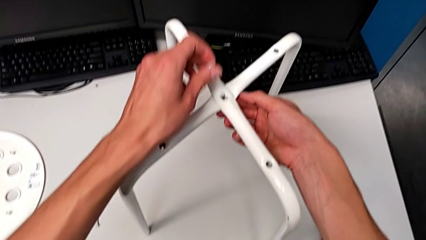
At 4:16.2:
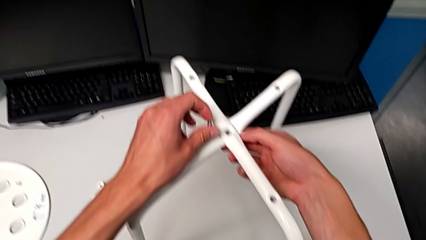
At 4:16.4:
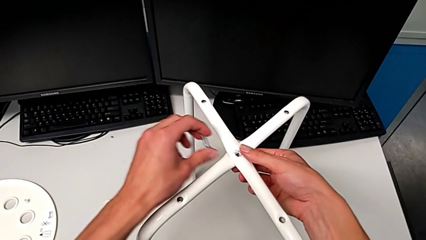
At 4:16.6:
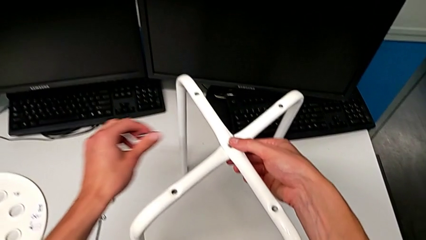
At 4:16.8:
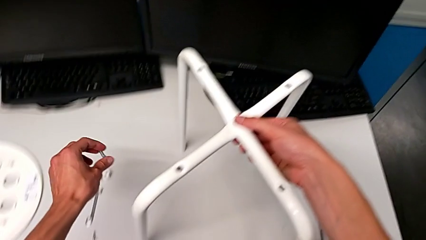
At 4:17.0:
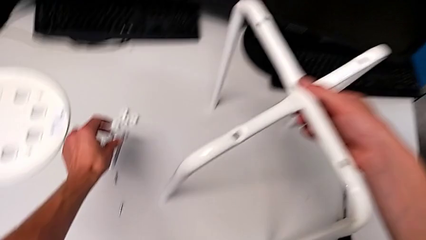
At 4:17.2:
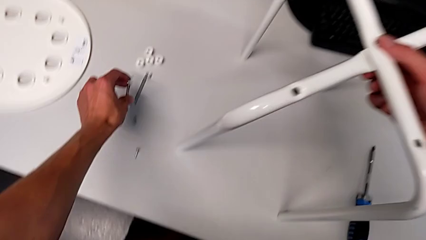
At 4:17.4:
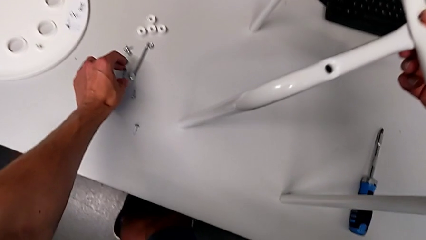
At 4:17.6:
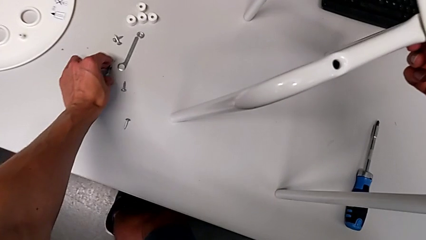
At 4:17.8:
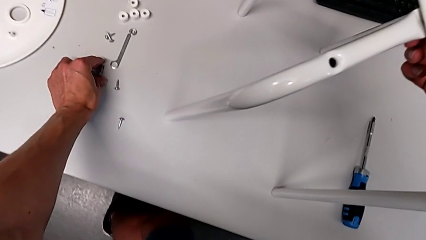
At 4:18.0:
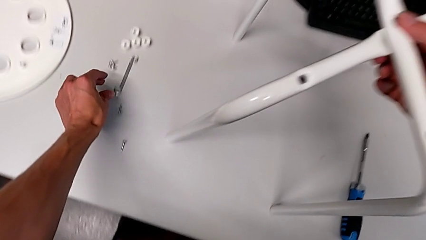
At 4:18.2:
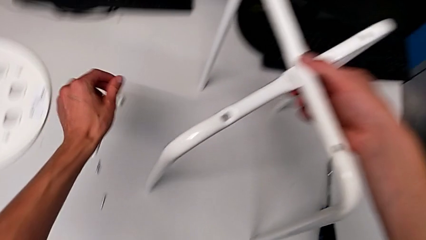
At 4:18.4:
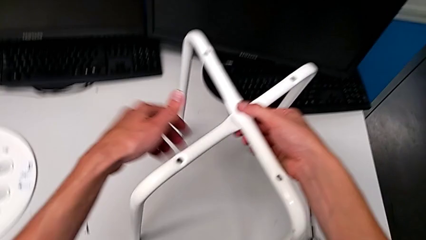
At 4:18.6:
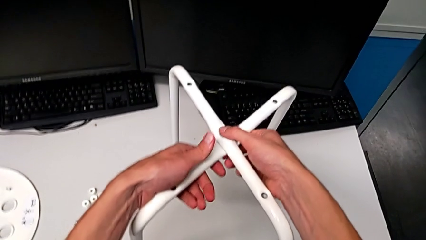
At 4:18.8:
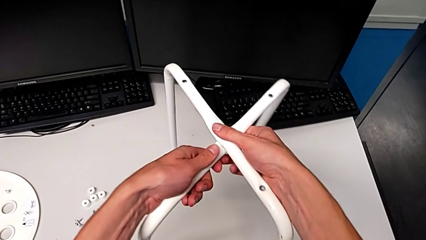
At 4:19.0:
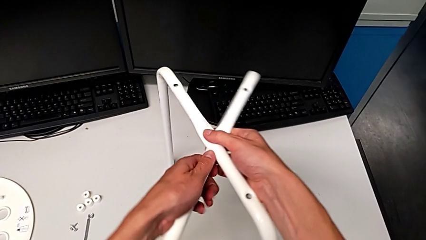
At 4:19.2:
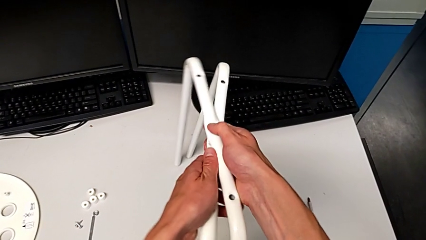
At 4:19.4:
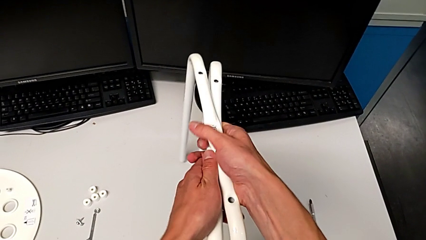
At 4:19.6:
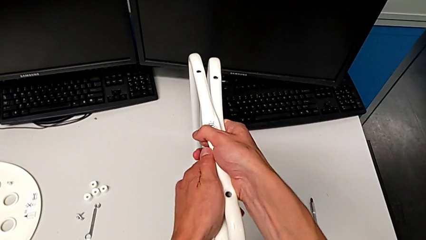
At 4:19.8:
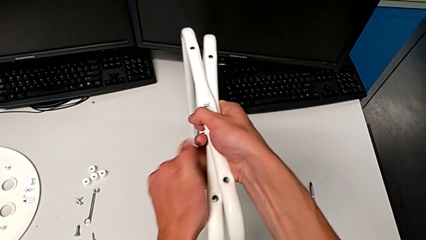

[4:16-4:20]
The camera wearer is using the wrench to unscrew the hex nut and bolt. They disassemble the middle bolt and place it.

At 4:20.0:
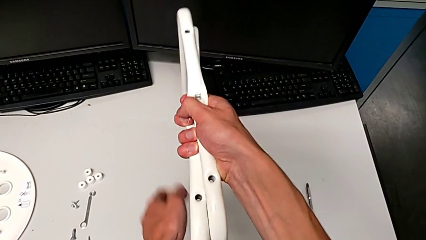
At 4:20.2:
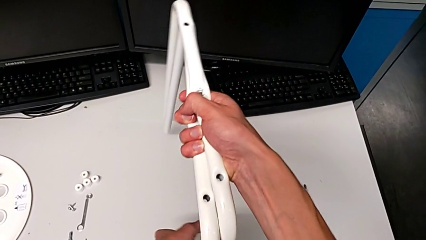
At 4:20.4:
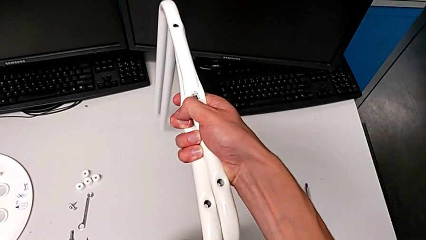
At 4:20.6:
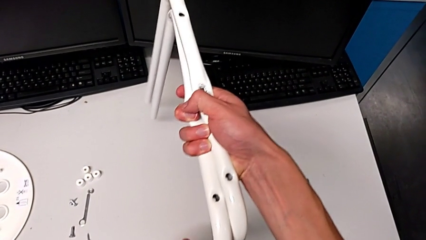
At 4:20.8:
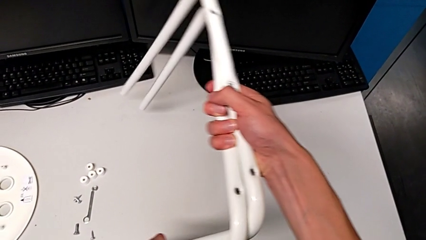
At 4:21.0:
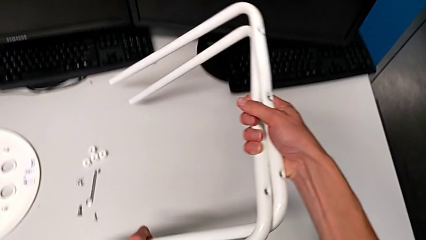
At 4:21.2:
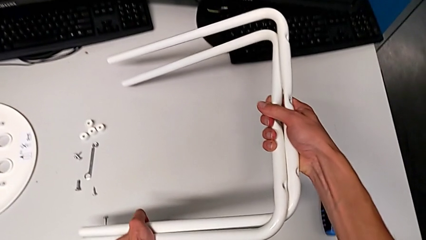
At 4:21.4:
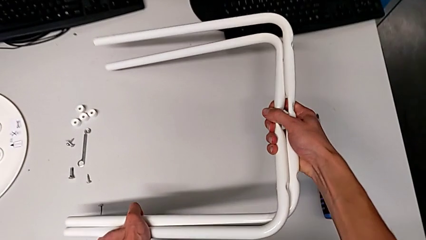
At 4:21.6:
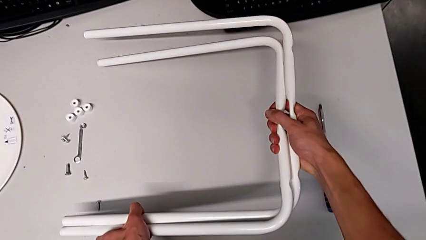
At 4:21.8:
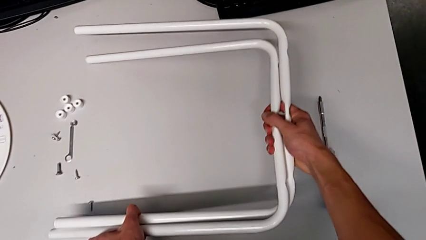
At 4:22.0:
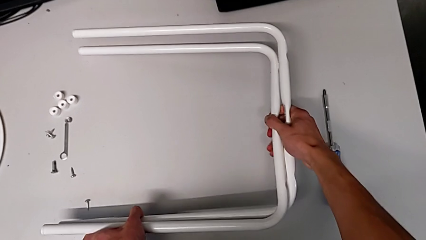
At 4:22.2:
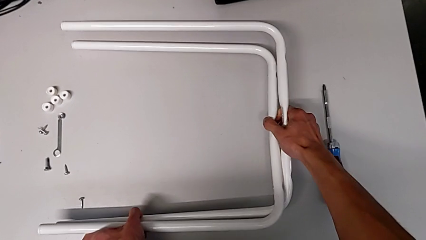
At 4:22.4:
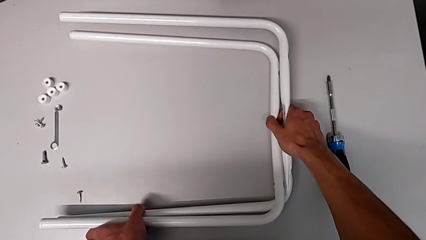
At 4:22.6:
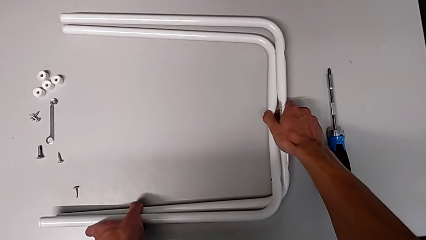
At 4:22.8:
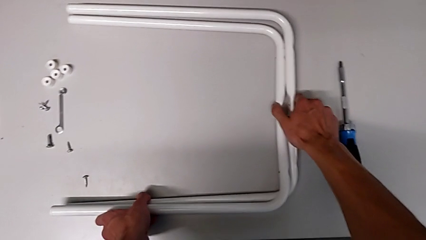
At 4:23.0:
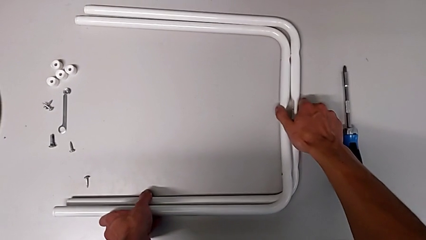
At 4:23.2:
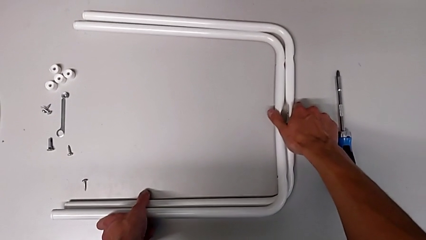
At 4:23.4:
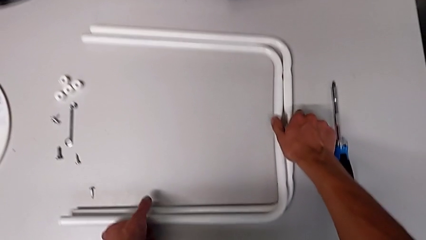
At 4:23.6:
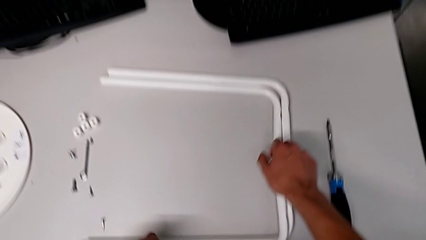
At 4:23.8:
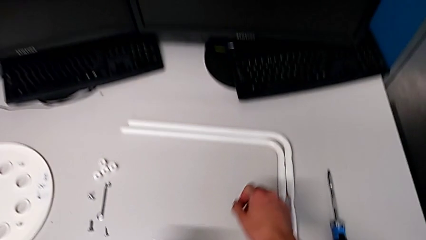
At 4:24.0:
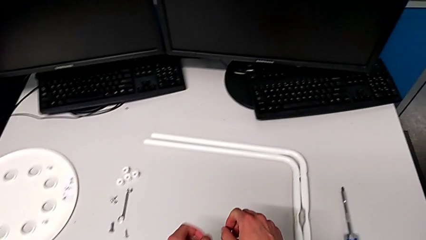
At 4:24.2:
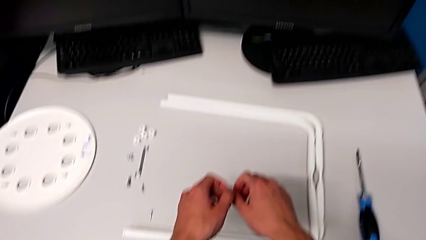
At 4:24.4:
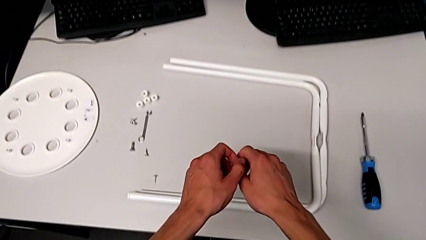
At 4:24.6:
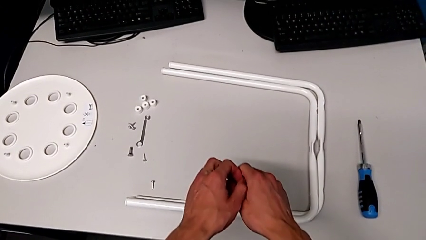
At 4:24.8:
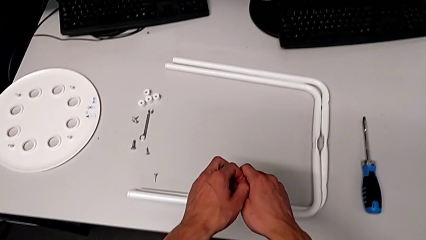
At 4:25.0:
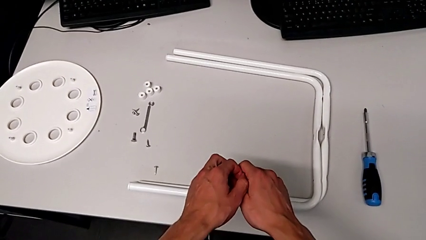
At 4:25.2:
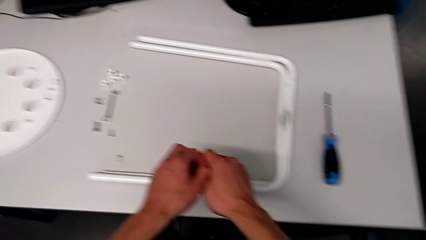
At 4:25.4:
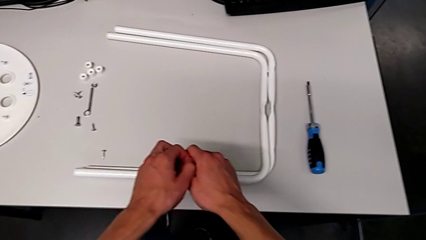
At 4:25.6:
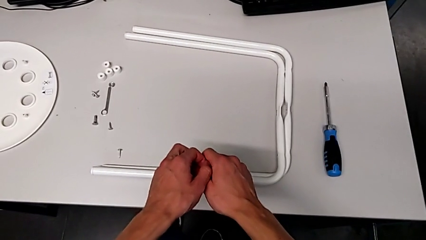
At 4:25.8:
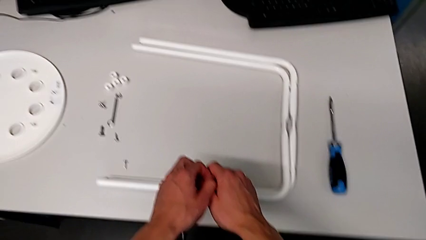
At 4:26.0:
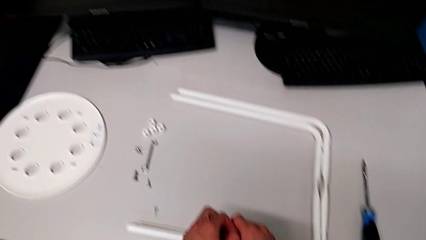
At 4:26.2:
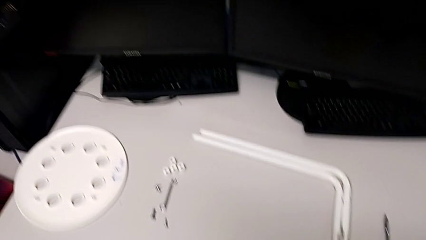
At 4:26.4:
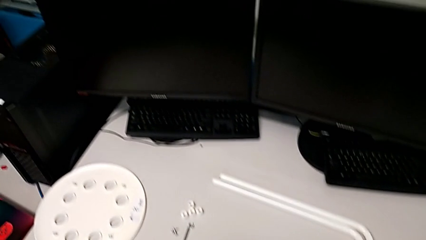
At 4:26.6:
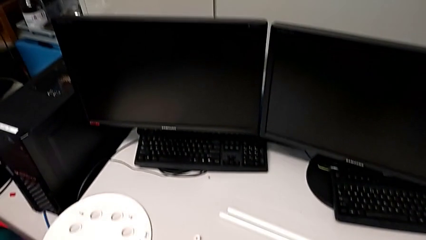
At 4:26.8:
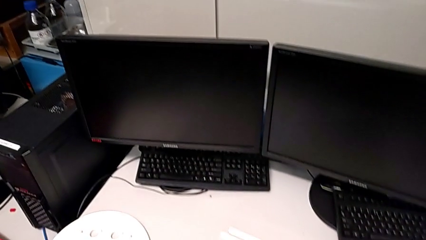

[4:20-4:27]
The camera wearer puts the legs into the table. They place the white leg.
